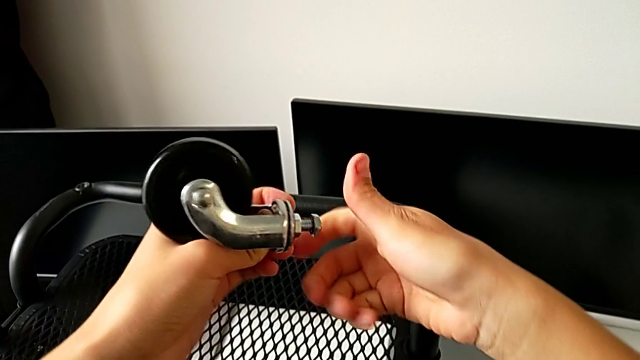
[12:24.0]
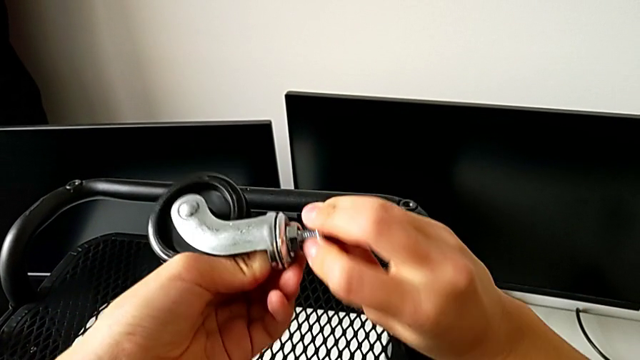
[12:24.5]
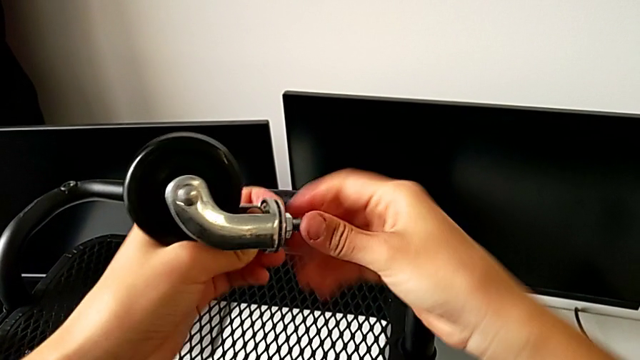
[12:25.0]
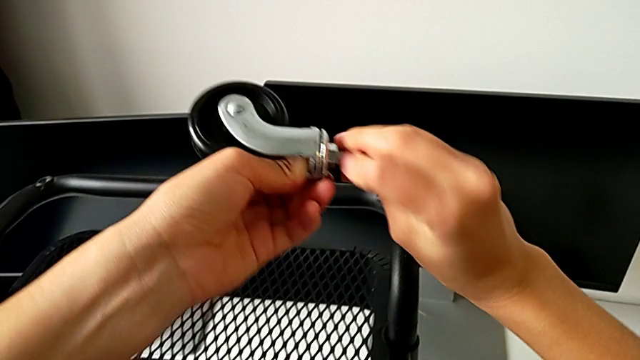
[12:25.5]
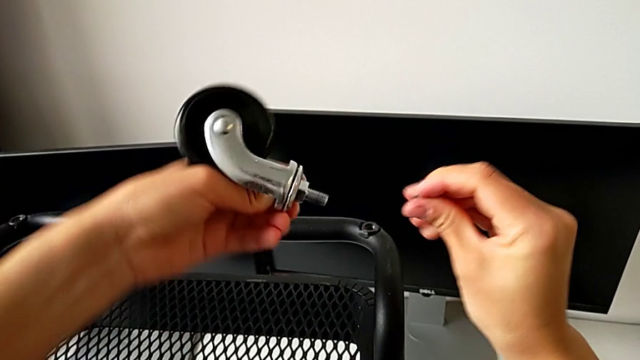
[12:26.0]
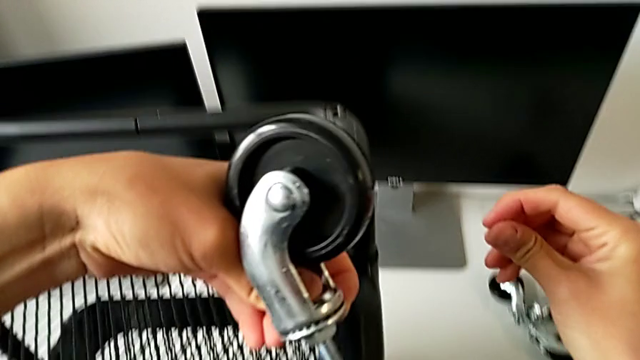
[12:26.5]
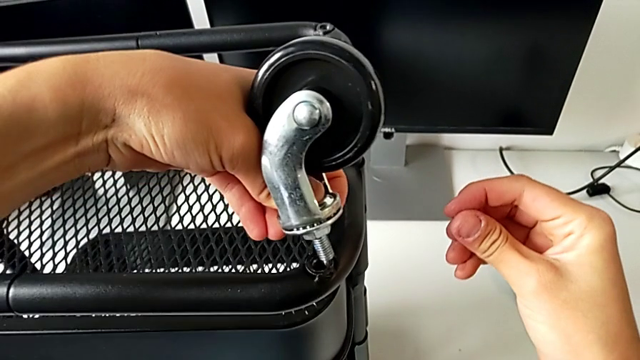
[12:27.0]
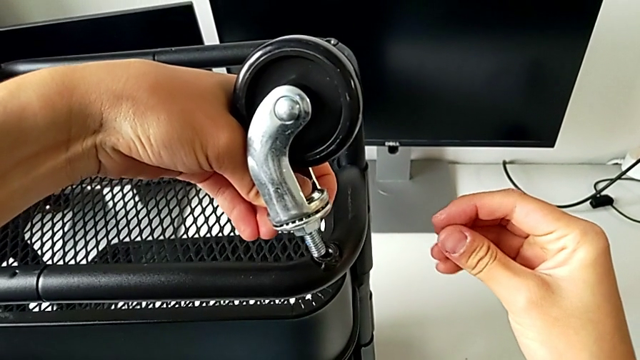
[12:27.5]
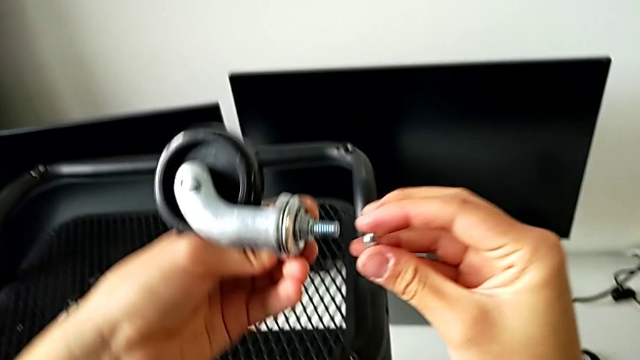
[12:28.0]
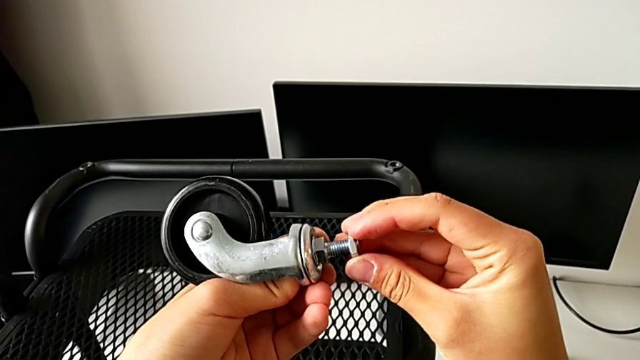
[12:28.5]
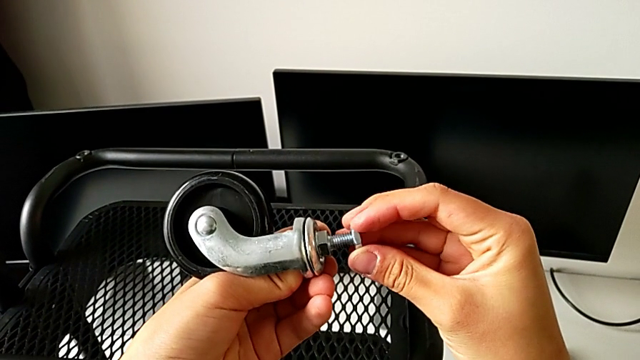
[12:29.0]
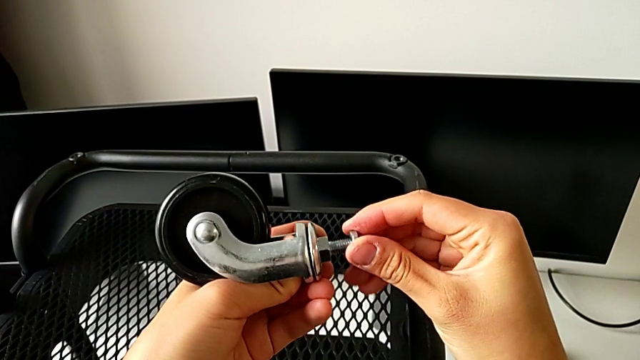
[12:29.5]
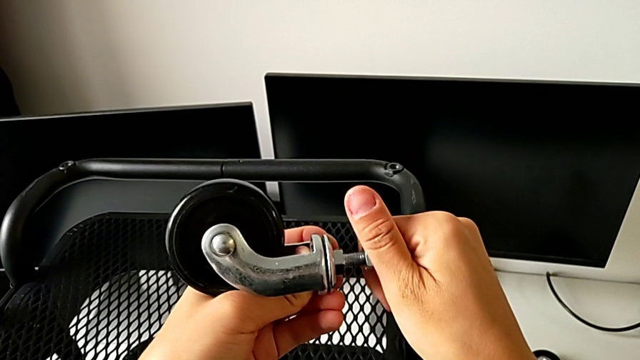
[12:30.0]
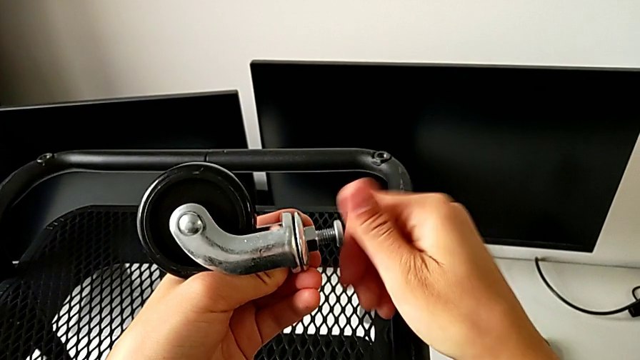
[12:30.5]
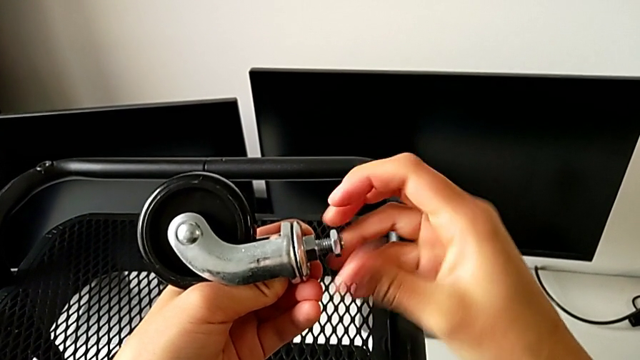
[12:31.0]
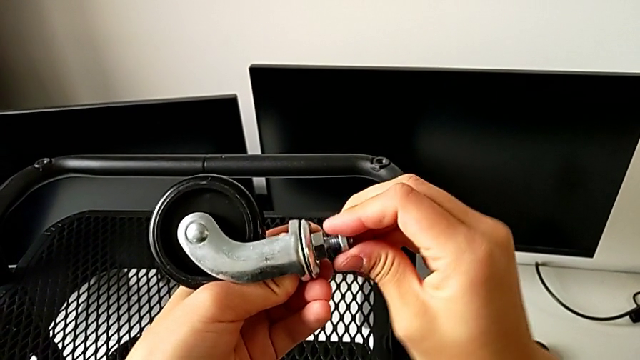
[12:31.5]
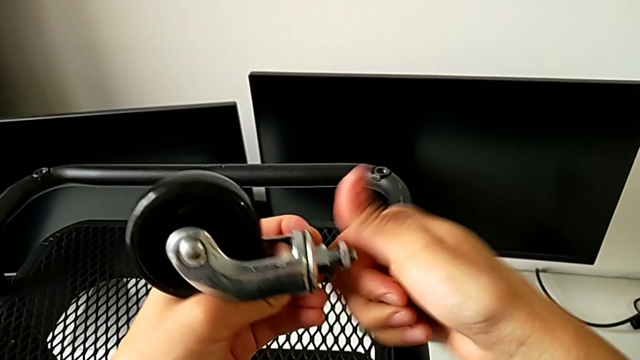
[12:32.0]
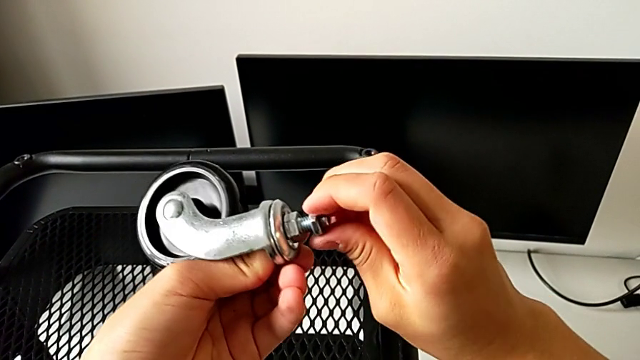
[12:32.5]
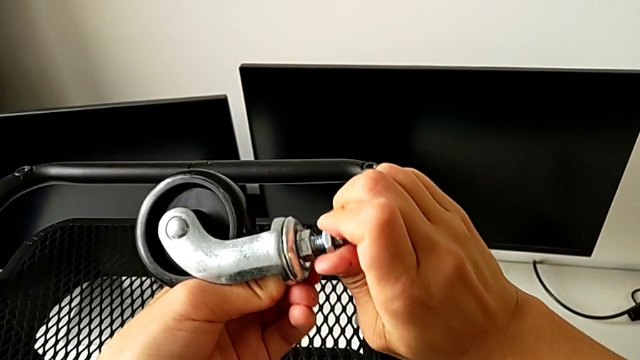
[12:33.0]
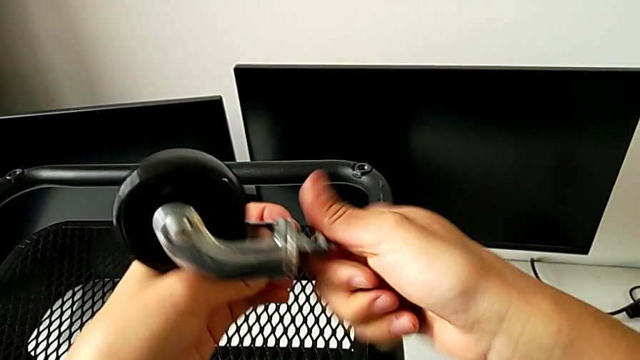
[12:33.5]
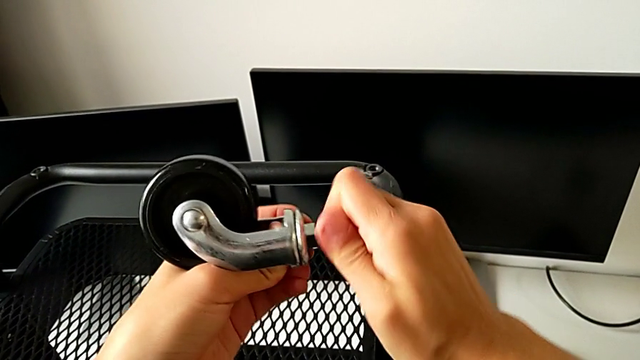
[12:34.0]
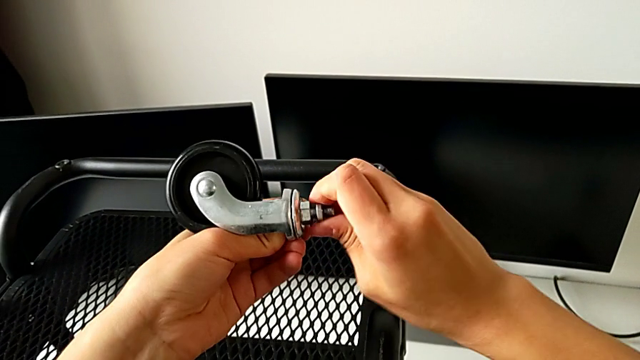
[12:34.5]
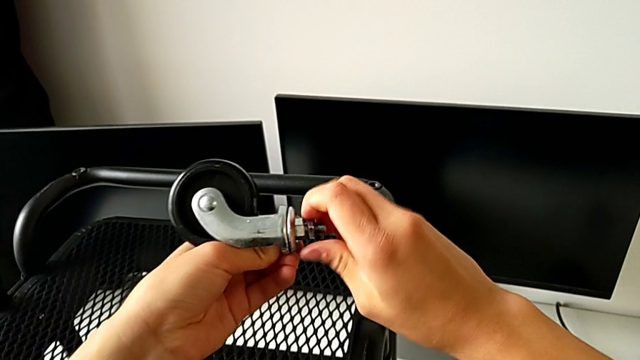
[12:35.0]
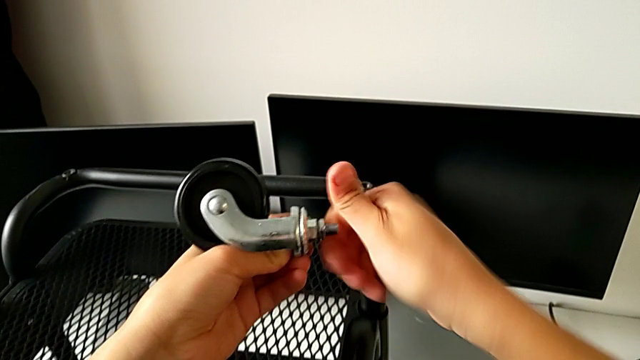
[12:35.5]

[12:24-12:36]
The camera wearer is placing the first wheel. They wrongly disassemble the screw.

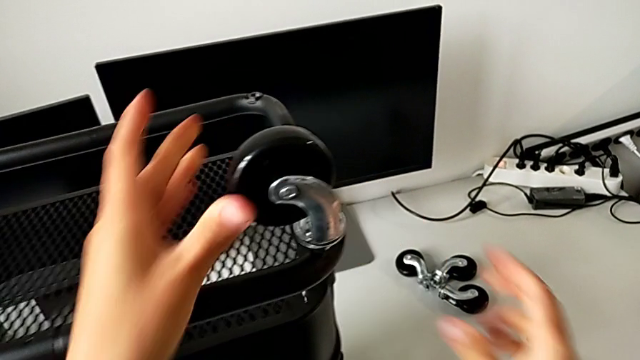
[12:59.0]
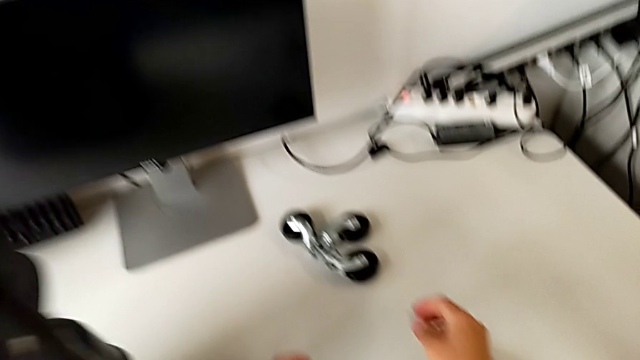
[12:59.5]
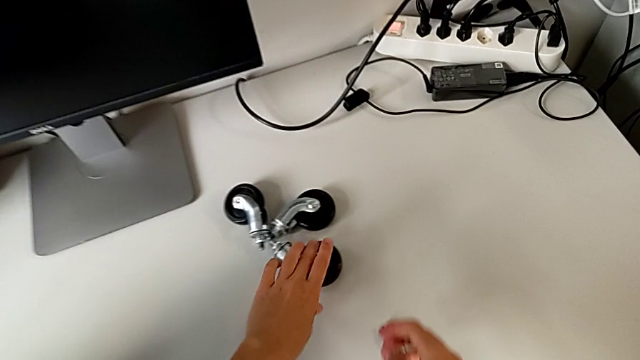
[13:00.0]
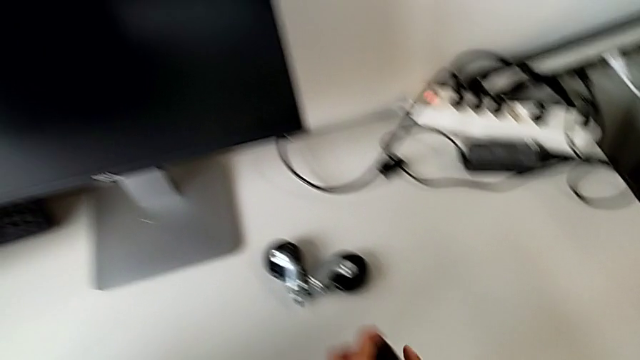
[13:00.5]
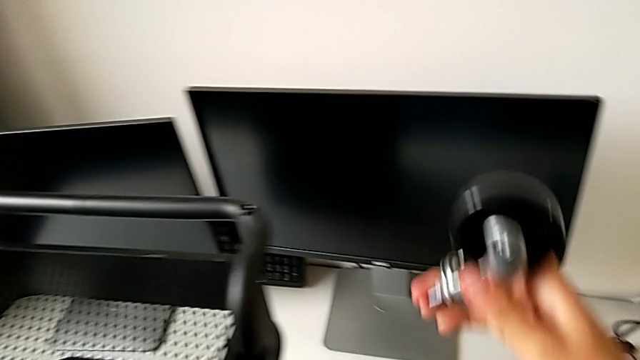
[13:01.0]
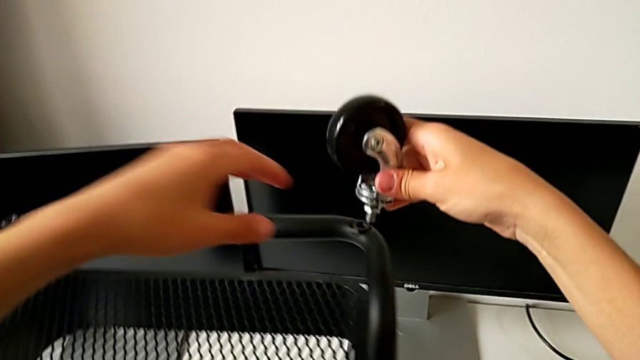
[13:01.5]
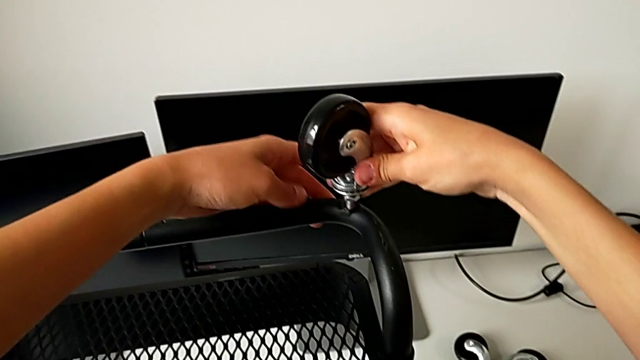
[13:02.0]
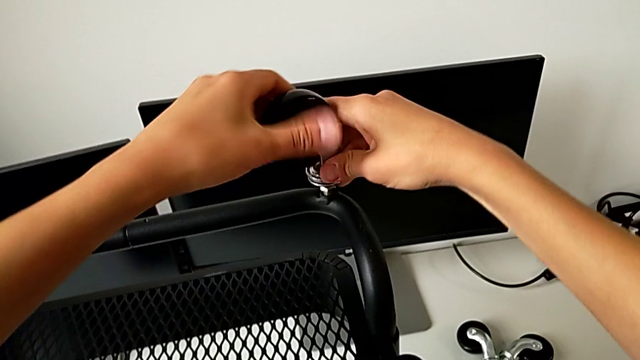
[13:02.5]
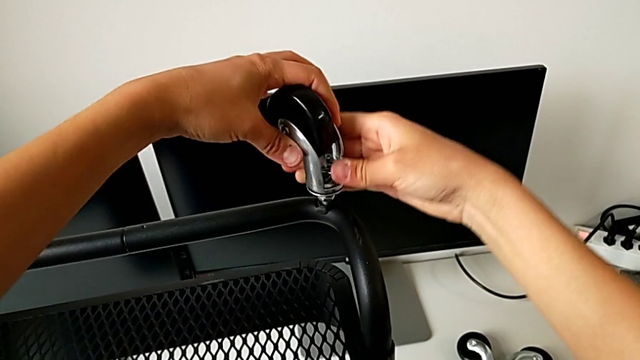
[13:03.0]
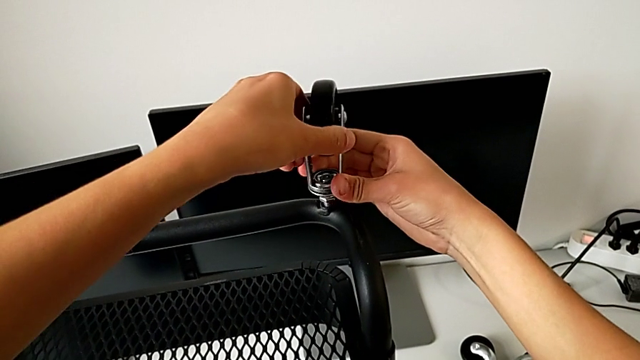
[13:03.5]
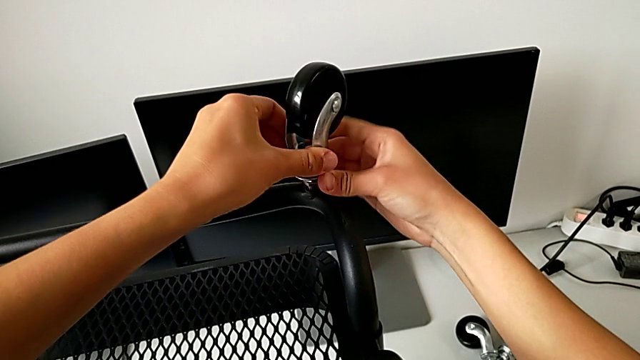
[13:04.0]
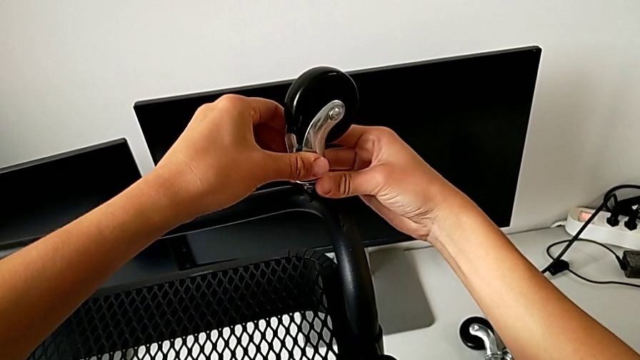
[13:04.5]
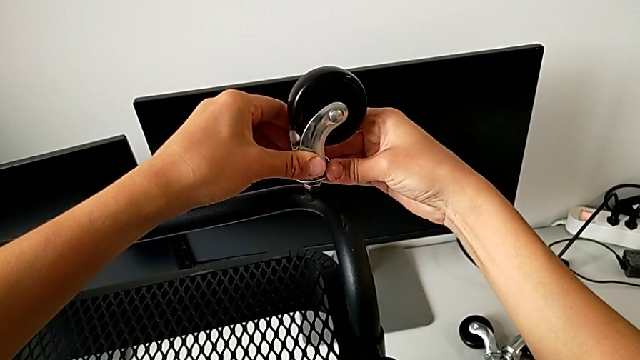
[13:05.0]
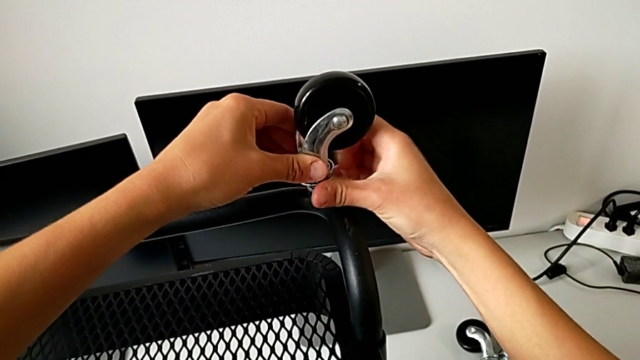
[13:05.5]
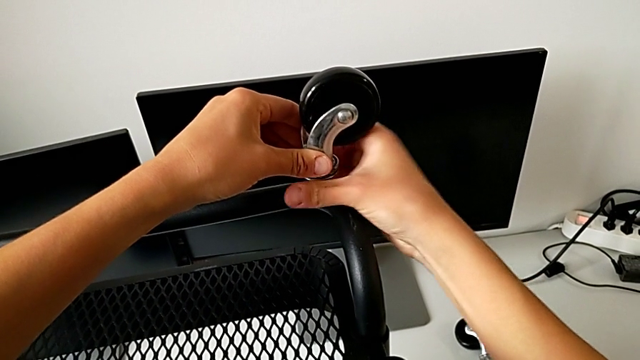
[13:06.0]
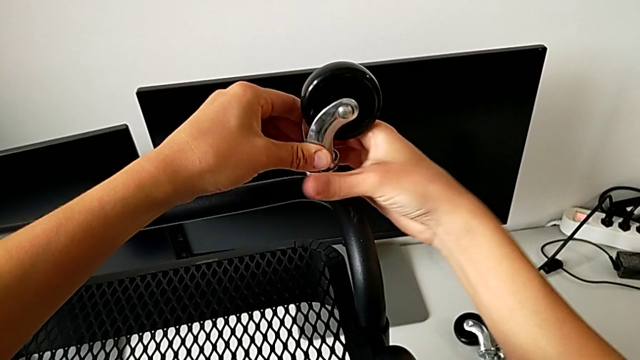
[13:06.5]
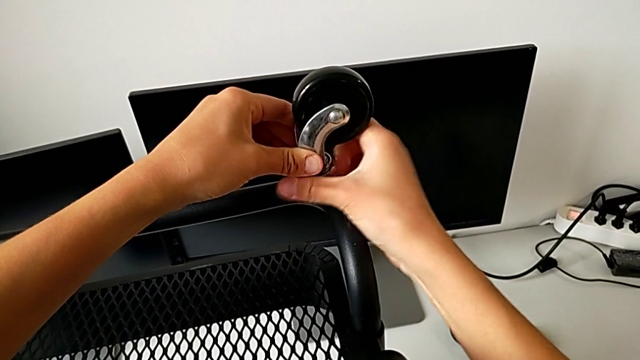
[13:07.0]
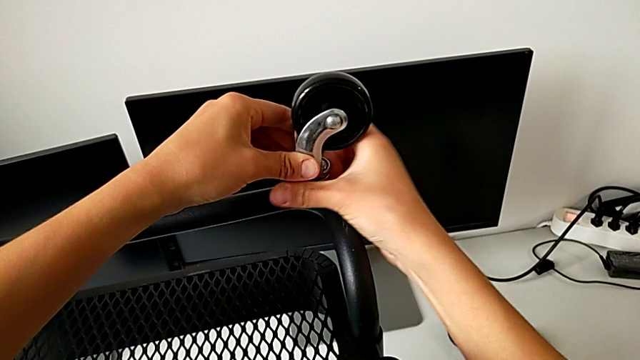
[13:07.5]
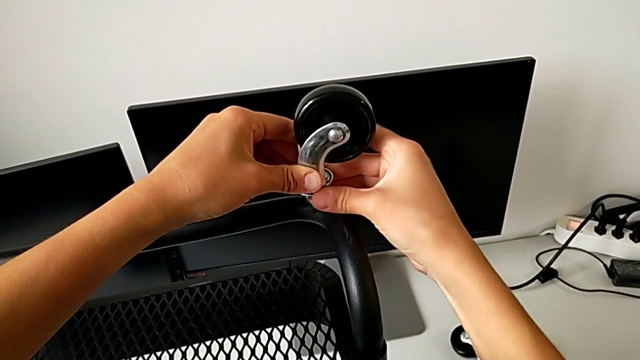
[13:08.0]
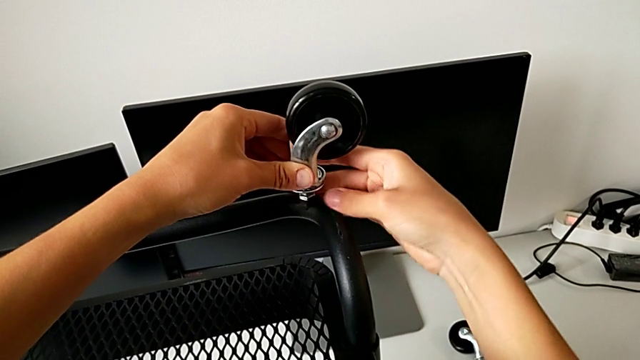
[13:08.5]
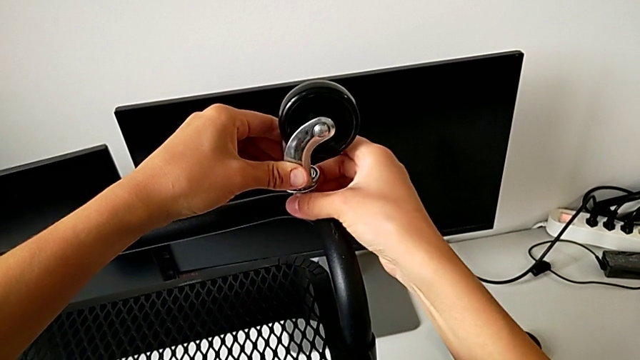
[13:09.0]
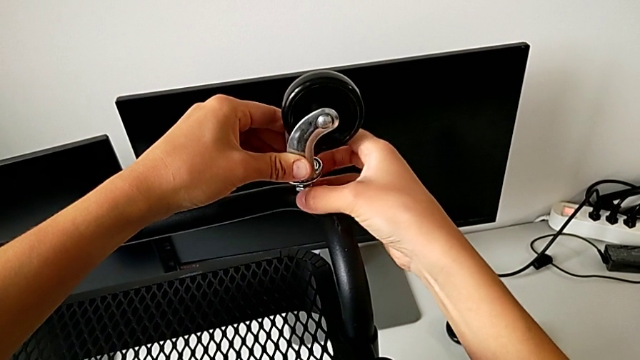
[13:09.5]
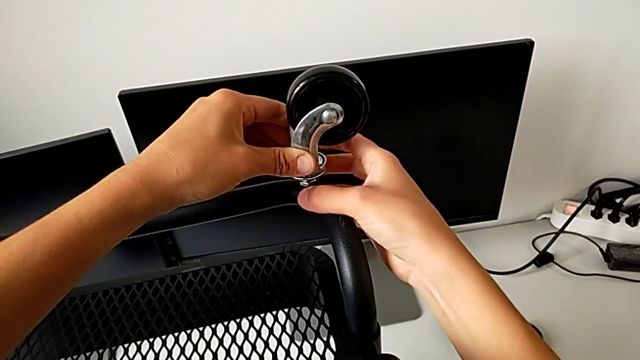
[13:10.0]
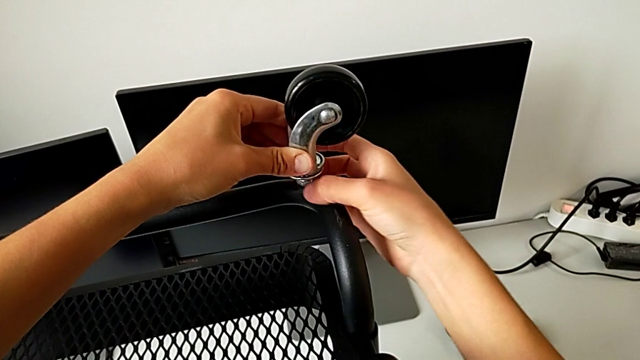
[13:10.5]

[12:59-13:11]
The camera wearer is placing the second wheel.
